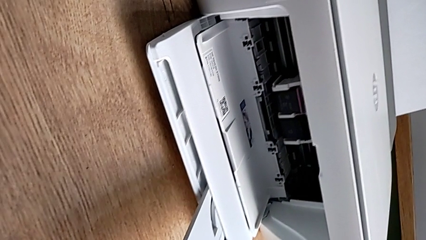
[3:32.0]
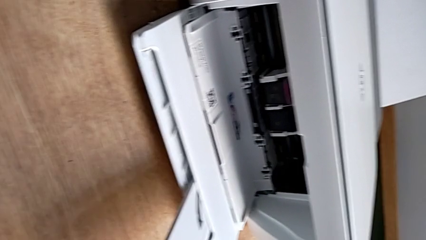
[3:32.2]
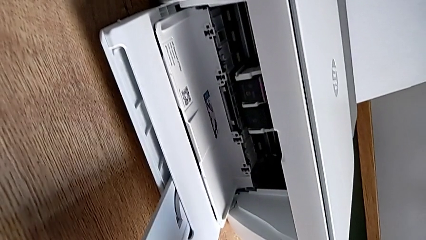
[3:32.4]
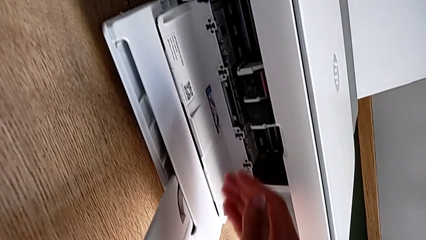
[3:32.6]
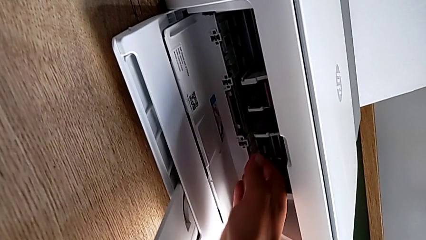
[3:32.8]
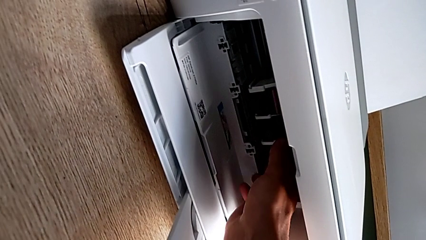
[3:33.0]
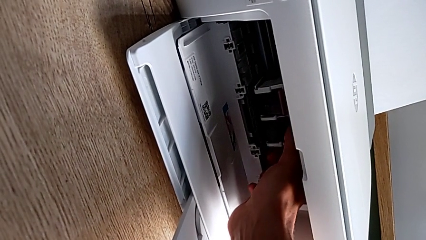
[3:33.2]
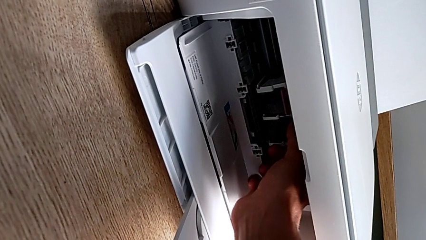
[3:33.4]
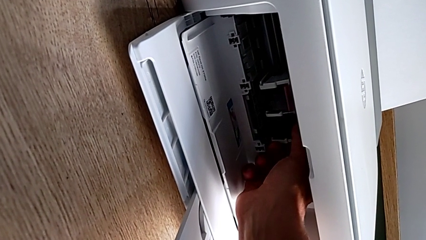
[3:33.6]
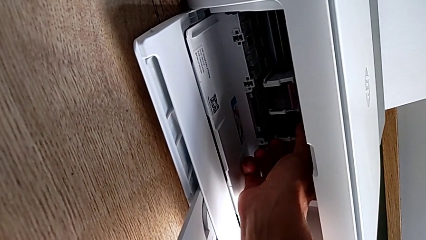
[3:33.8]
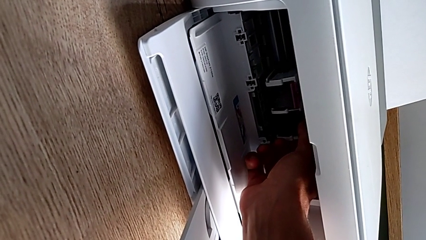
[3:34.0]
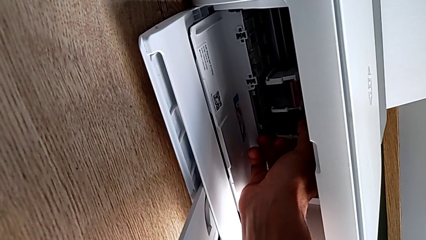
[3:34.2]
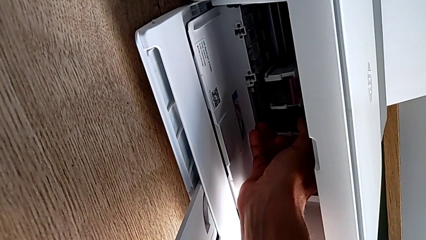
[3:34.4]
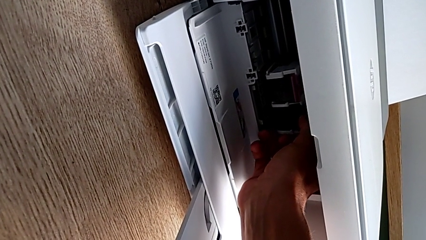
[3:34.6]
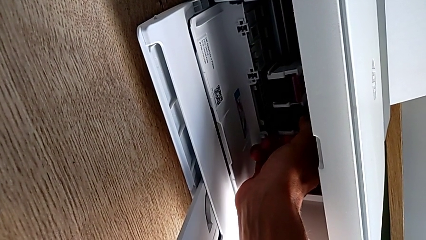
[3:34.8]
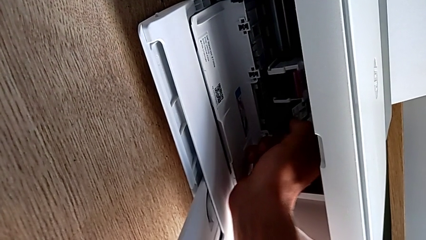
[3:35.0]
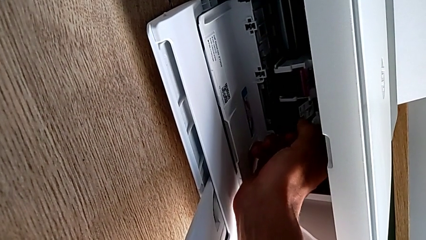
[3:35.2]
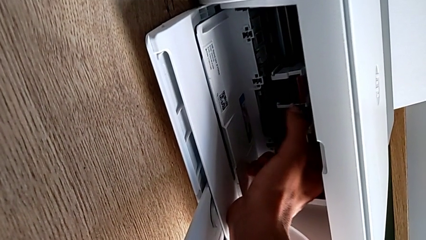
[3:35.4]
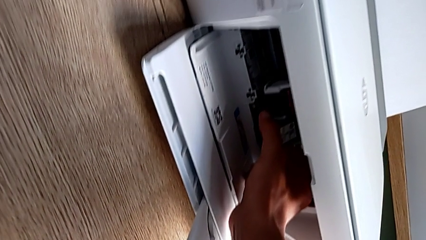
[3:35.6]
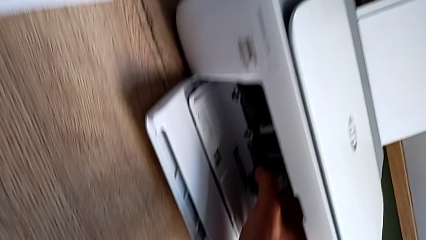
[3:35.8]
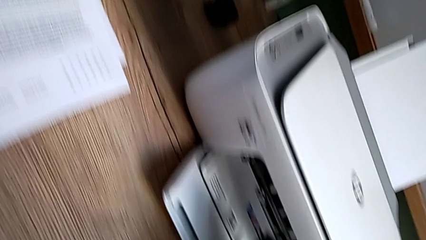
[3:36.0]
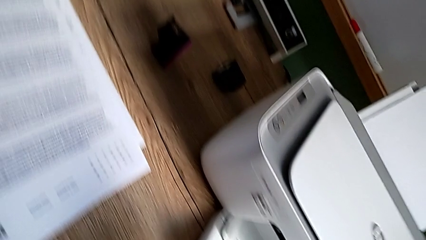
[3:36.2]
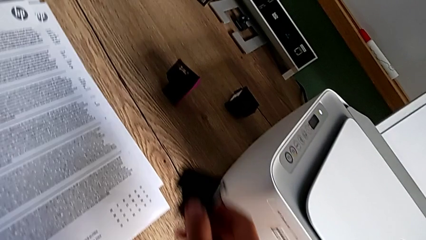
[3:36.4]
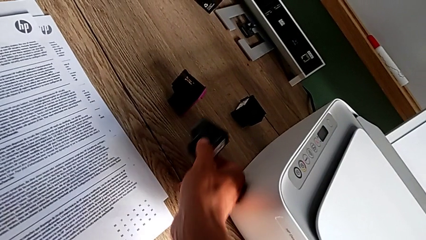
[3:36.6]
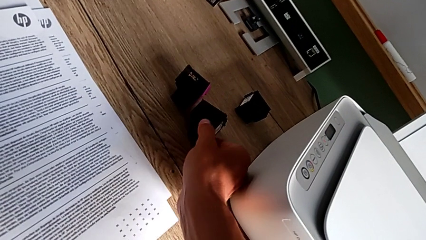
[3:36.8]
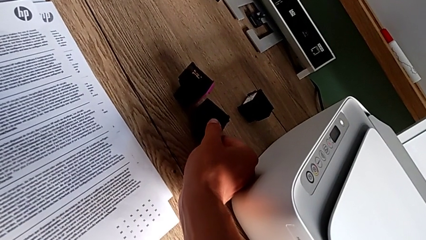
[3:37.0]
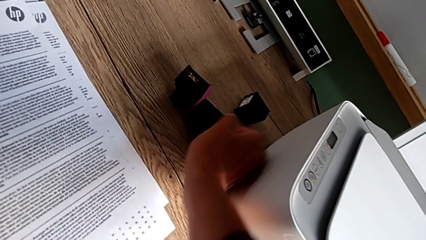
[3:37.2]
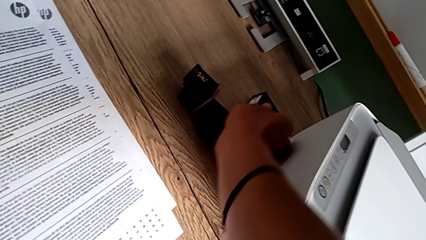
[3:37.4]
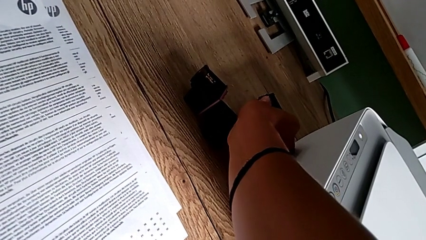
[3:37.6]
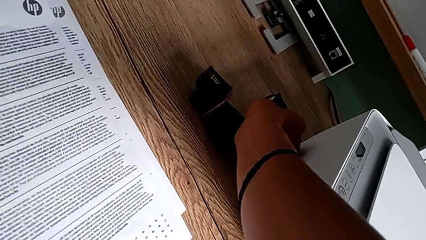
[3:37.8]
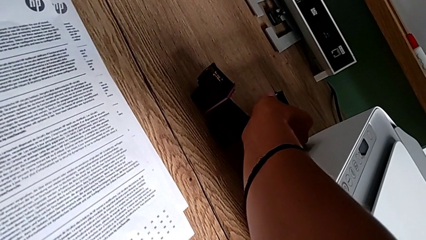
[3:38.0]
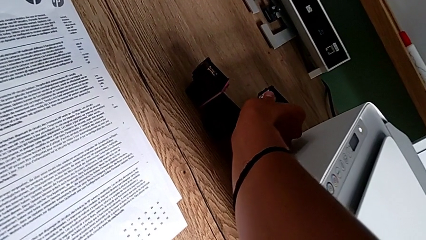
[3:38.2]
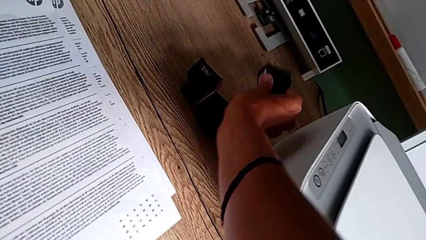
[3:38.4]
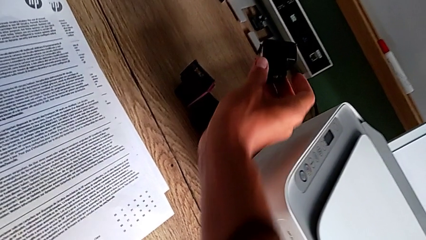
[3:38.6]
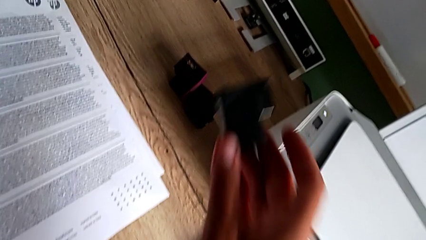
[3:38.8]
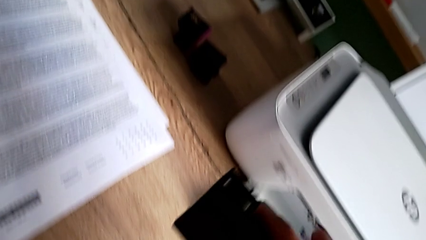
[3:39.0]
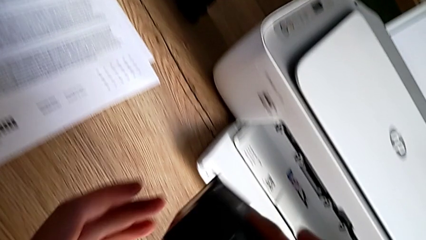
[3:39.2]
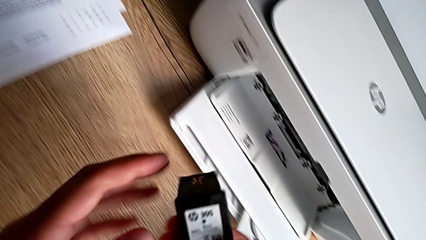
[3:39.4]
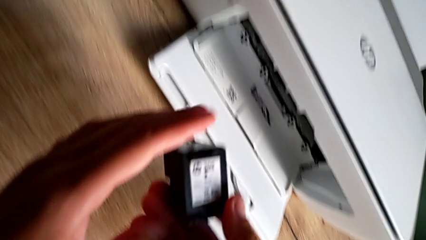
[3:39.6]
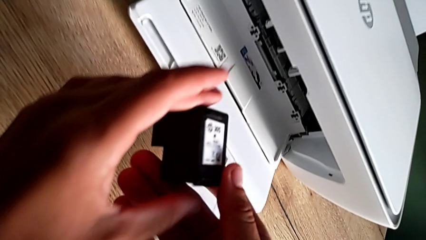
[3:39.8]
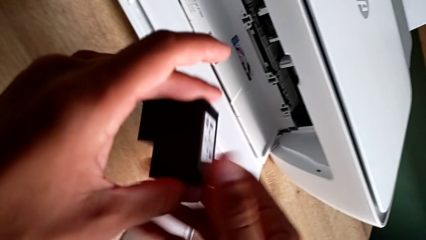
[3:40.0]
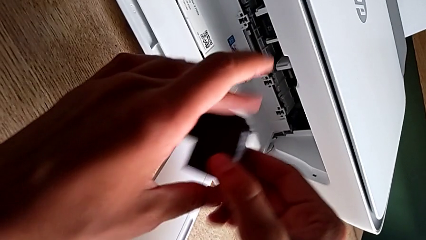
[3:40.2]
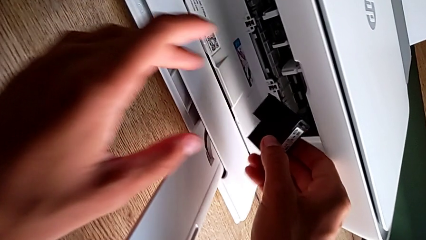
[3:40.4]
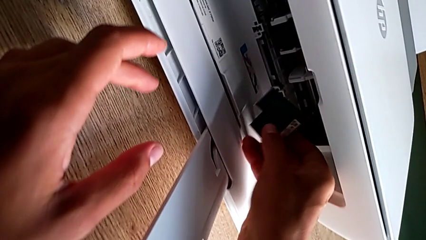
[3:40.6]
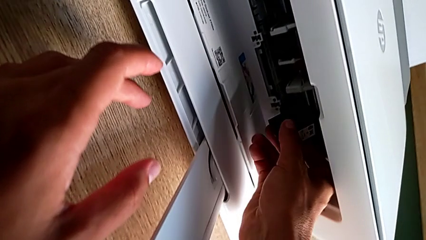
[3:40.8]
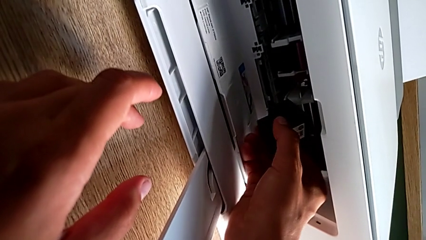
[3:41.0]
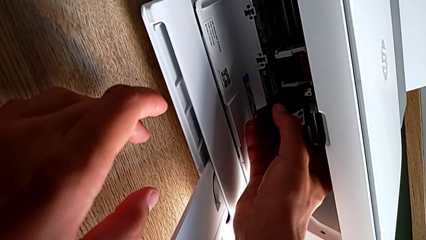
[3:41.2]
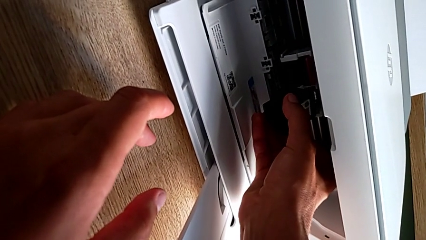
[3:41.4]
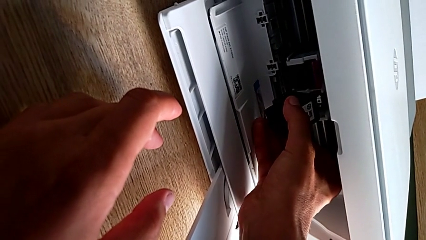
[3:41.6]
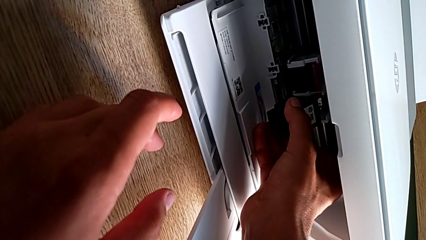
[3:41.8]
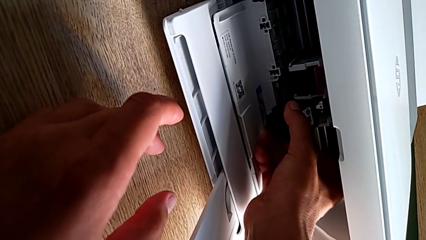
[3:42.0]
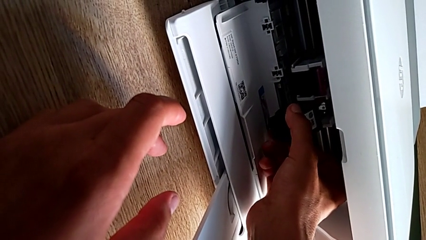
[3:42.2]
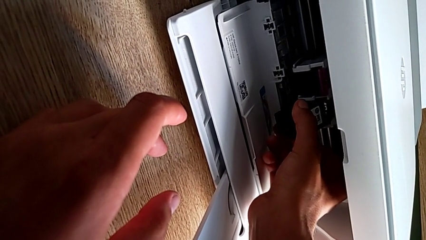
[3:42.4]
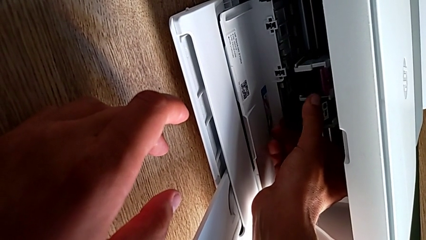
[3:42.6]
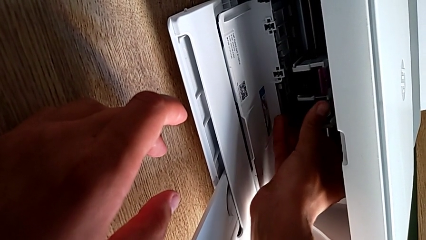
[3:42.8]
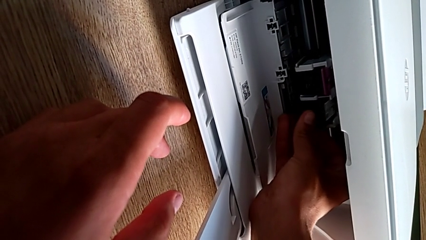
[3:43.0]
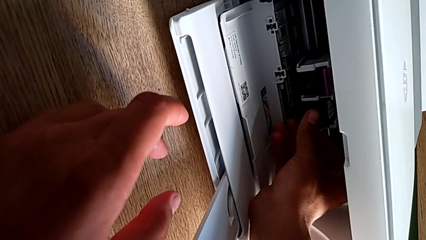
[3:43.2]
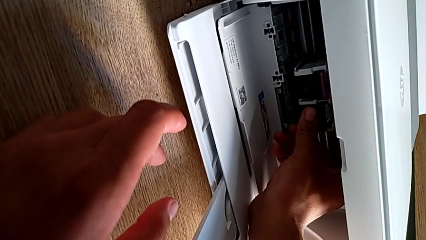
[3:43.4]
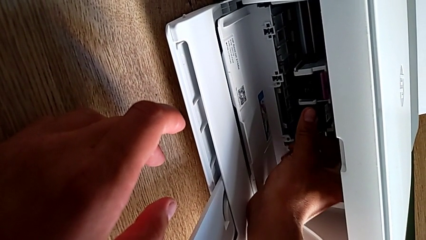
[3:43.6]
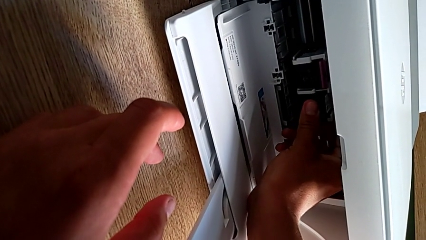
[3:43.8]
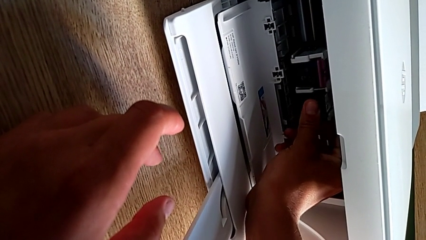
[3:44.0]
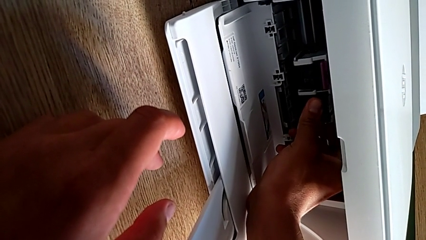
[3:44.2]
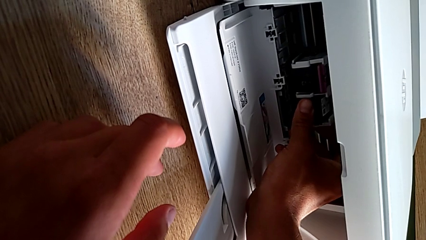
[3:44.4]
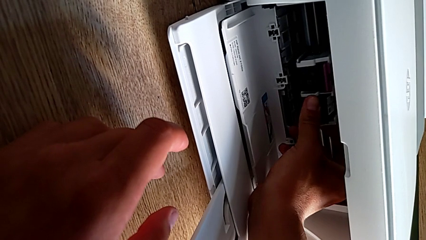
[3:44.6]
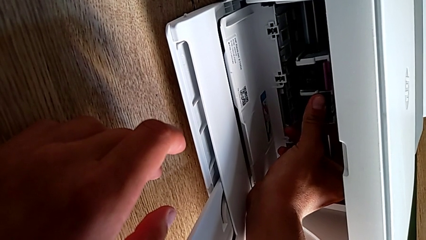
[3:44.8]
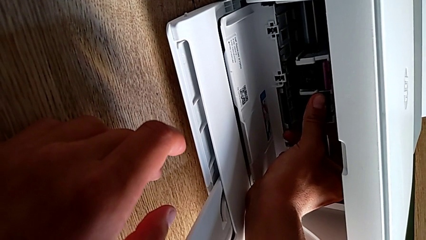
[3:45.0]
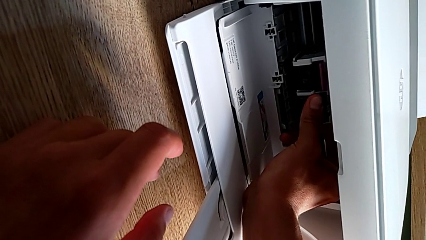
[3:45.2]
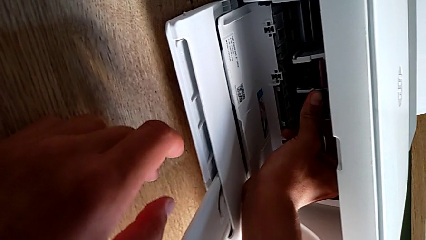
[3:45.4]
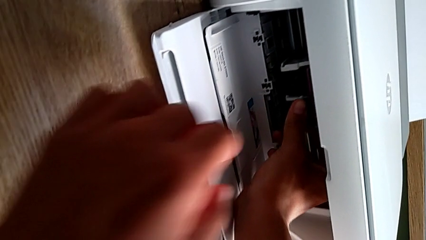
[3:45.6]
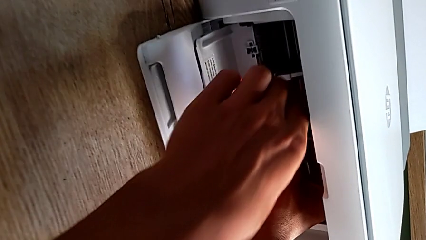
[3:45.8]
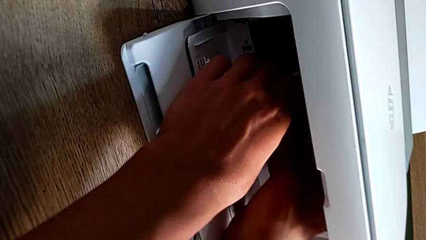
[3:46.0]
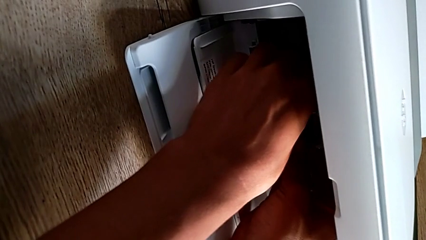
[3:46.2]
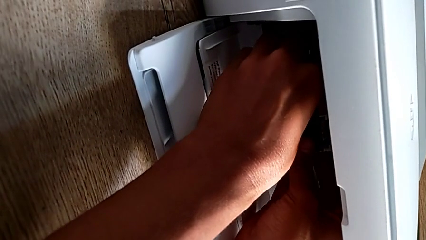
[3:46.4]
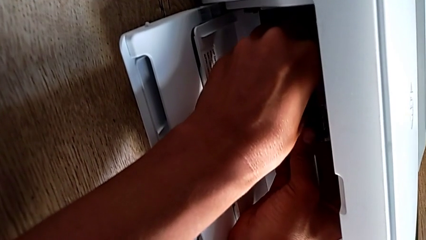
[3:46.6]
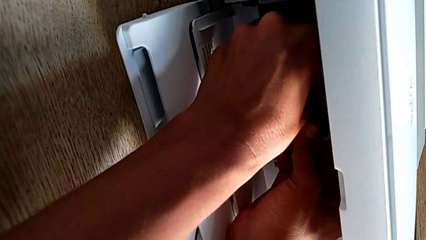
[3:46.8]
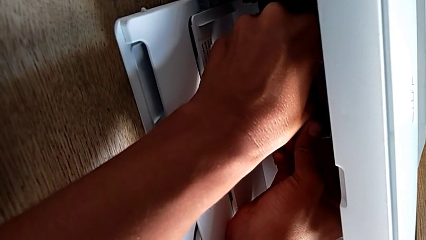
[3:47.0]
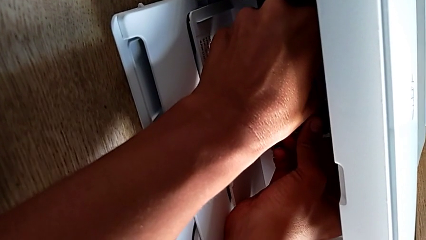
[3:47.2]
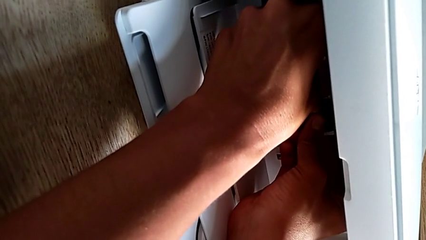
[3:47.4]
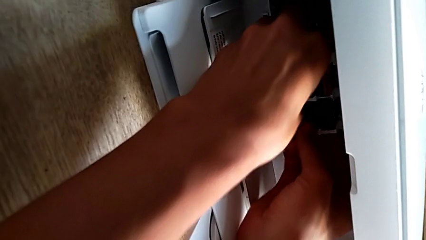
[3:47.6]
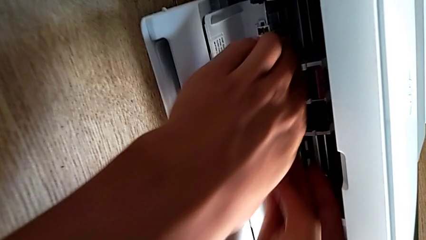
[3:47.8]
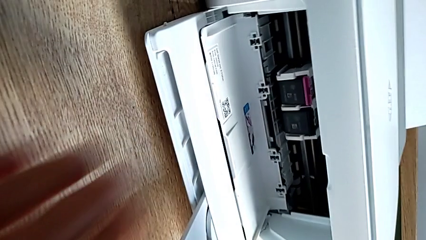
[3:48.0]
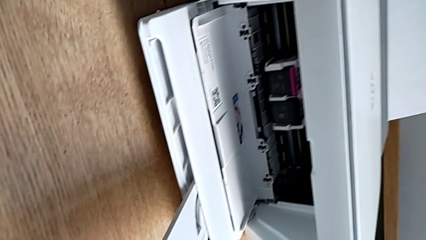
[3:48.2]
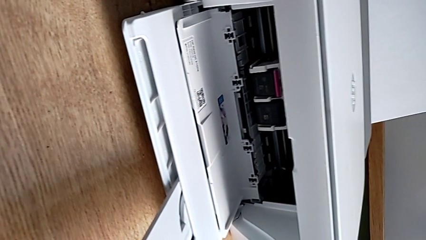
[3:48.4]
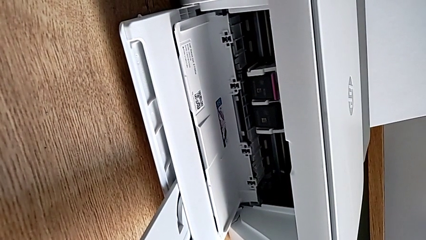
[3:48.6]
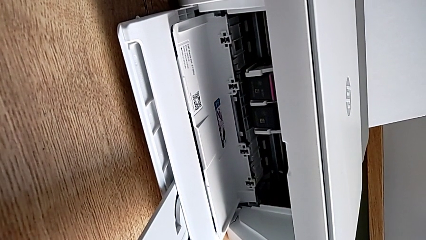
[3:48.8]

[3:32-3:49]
The camera wearer exchanges the black ink cartridge. They withdraw the ink cartridge, grab it and insert it.
